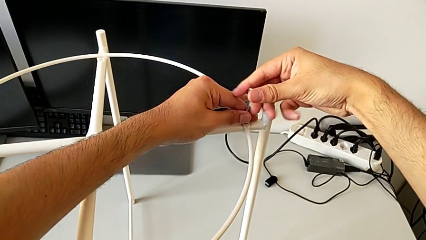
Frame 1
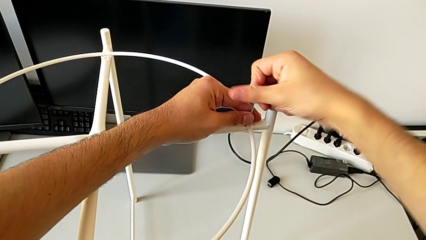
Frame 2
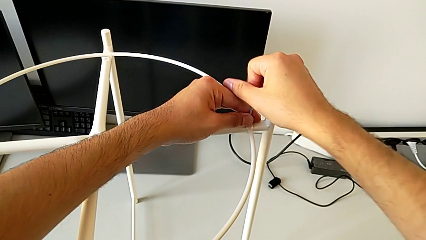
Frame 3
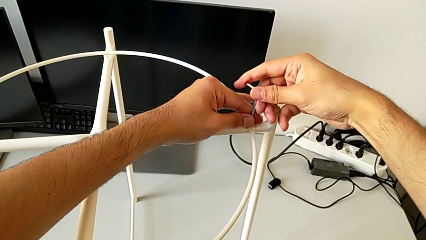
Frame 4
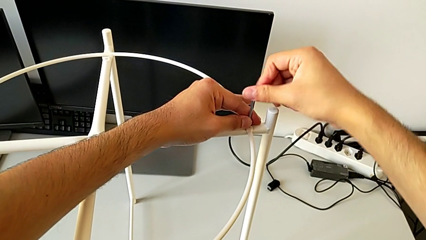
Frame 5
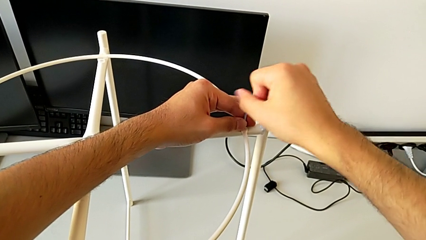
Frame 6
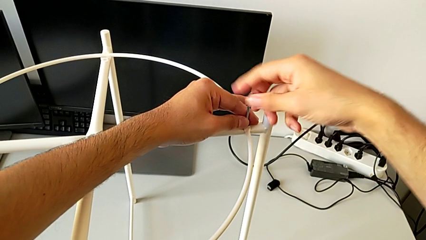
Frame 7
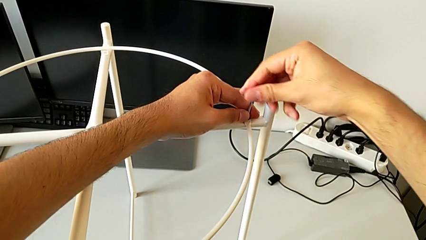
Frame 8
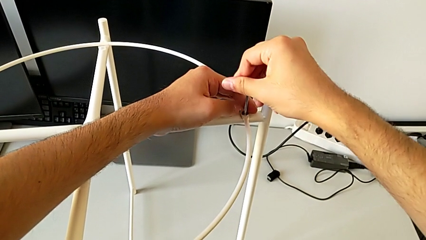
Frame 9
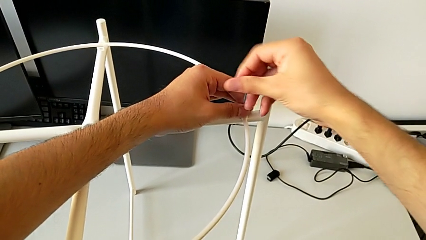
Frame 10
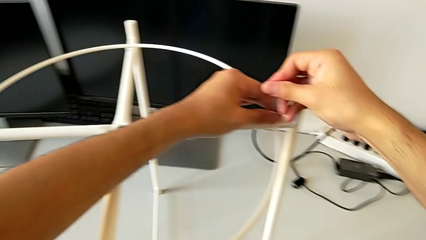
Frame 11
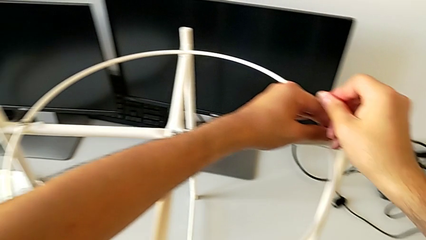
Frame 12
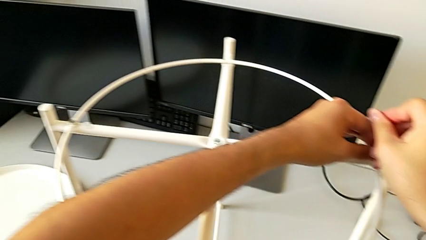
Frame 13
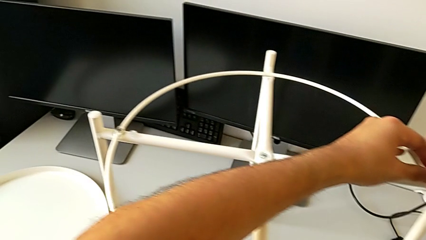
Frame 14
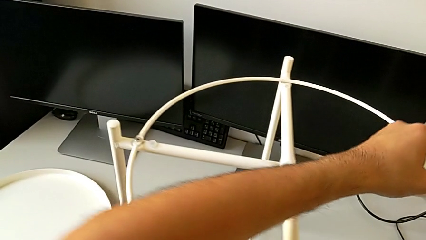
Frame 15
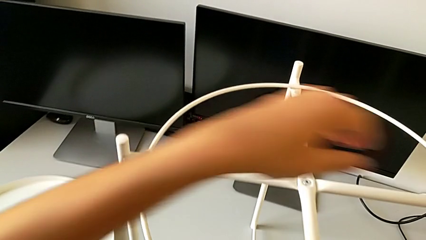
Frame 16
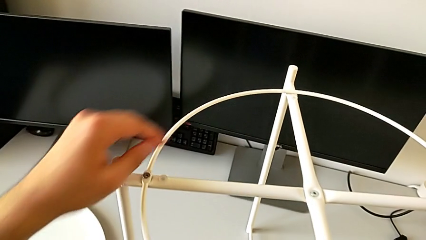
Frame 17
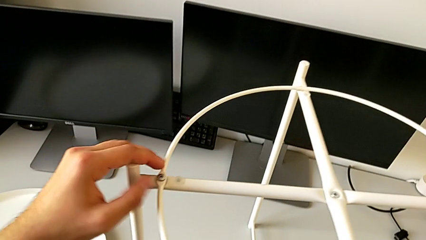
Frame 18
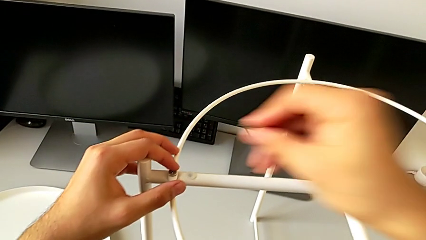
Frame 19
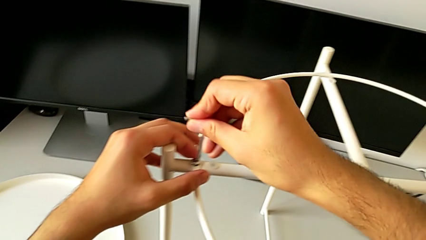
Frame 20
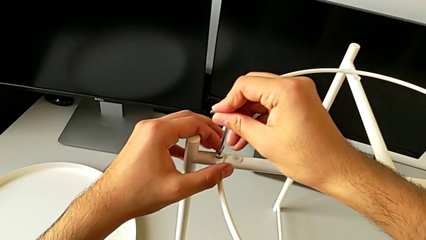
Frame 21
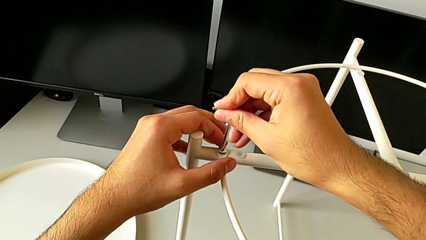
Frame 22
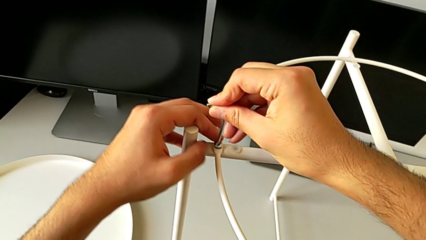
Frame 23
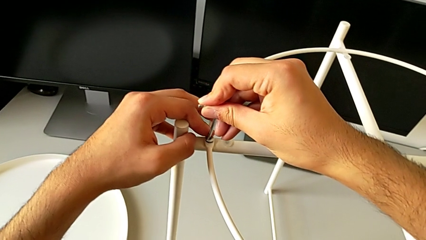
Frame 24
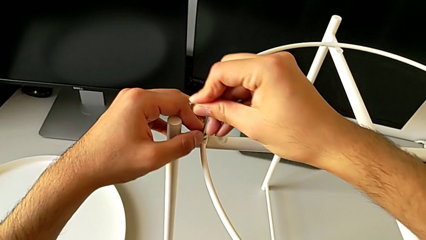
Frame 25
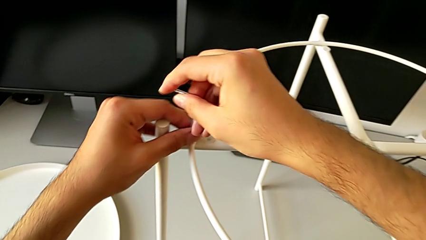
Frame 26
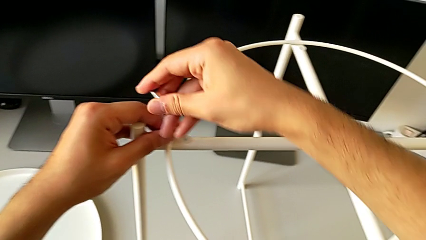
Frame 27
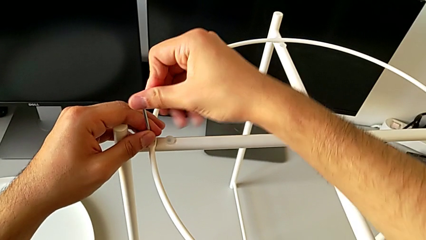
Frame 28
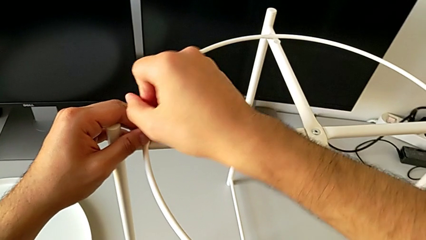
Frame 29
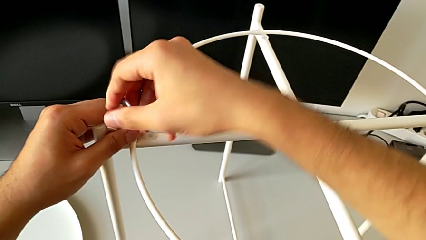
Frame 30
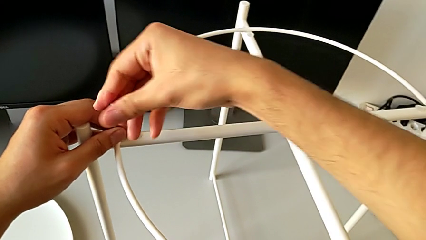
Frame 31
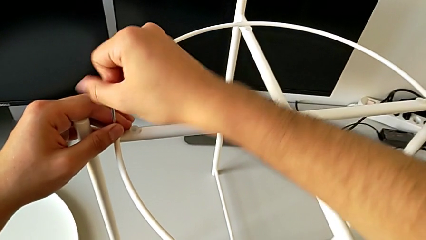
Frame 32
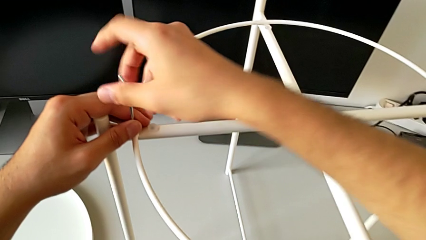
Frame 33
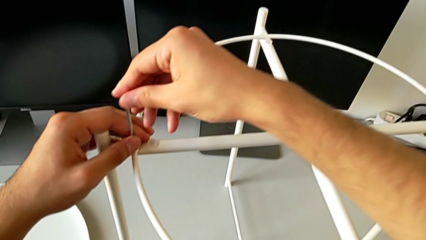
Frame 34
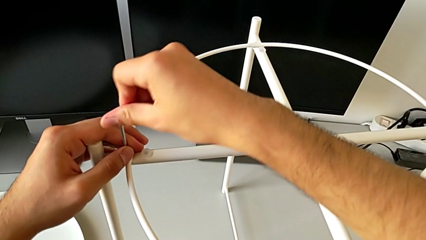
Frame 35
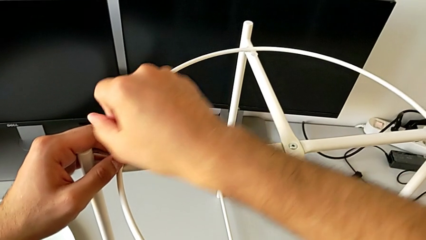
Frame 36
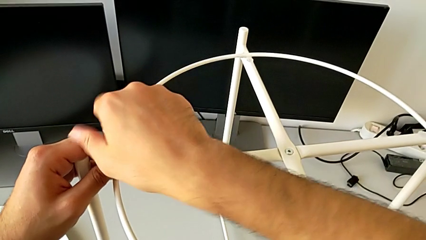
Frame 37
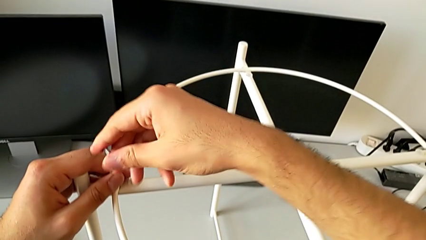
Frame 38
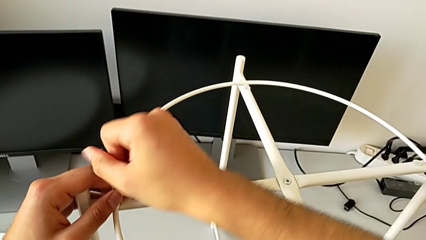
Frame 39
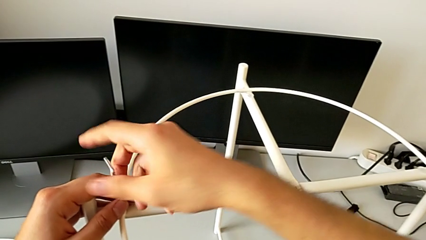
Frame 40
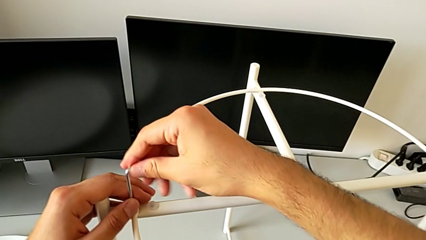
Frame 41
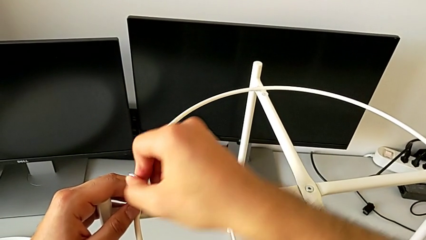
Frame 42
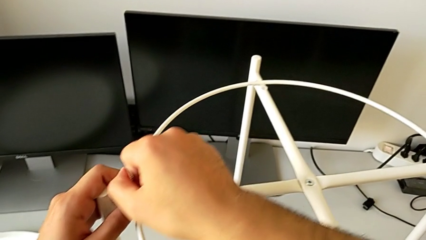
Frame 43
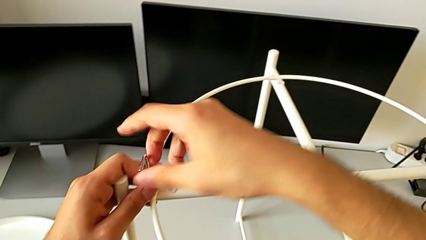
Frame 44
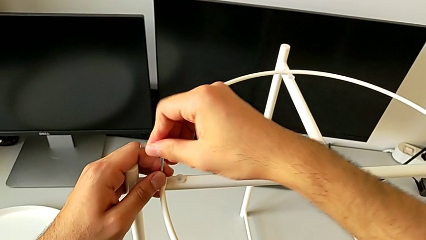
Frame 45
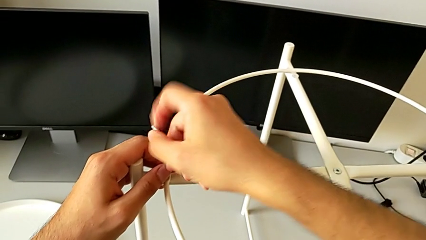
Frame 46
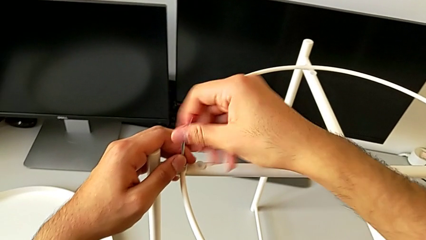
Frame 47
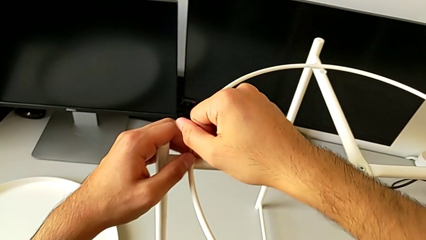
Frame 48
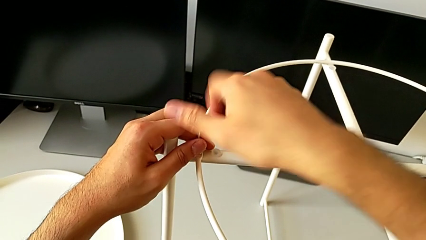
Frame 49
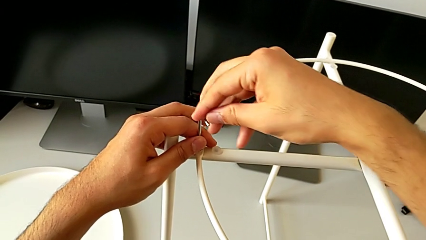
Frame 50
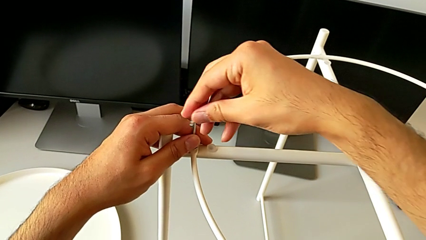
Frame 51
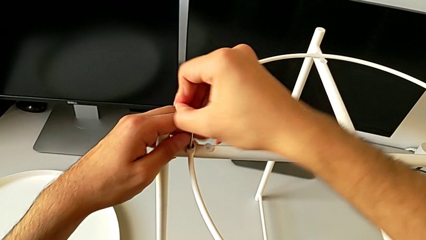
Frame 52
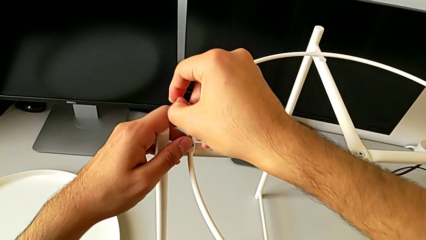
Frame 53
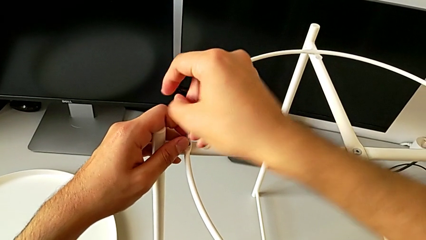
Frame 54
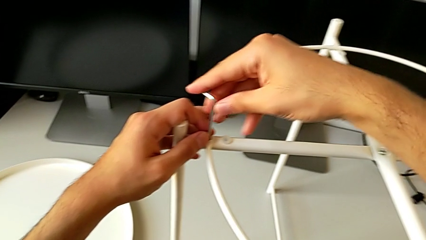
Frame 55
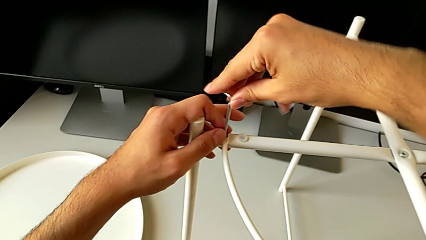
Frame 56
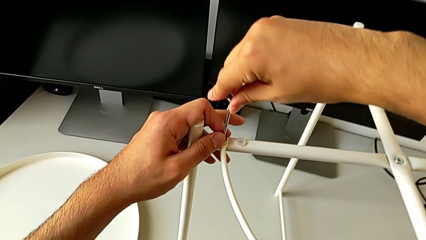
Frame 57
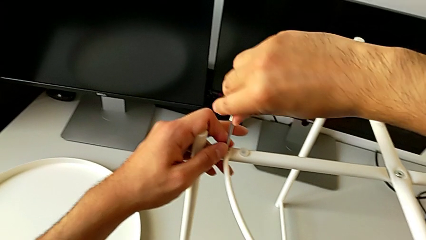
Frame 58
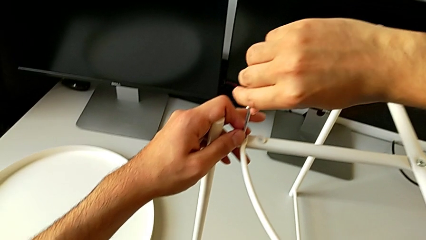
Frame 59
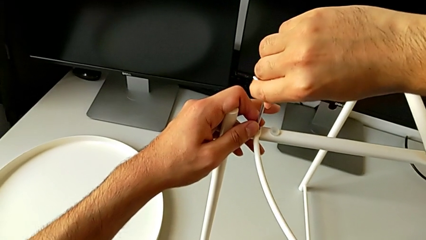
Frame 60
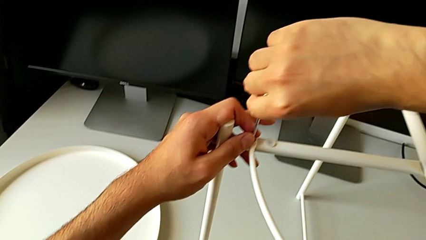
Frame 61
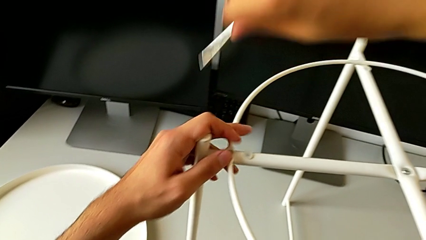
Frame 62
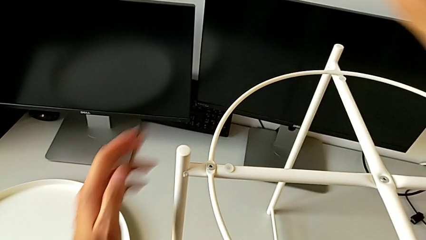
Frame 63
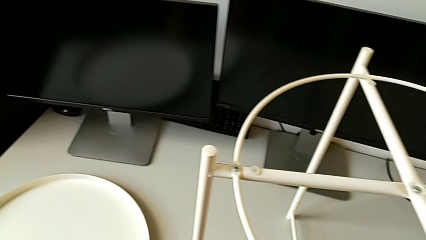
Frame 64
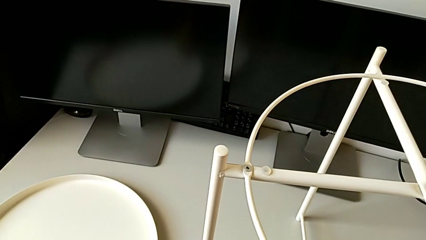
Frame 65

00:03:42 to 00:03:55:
The camera wearer is screwing the hex socket heads to join the legs and the circle. They screw the hex socket head, withdraw the Allen wrench, insert it, screw the hex socket head and withdraw the Allen wrench.

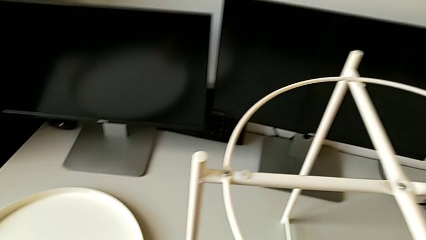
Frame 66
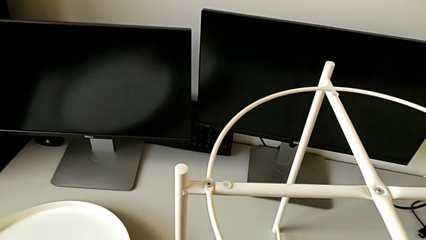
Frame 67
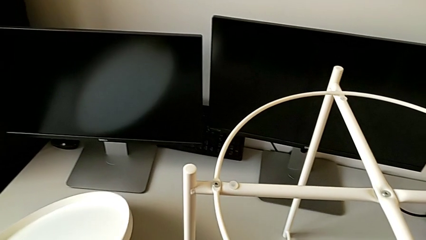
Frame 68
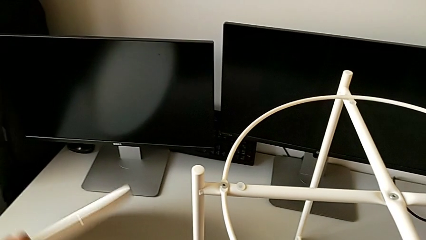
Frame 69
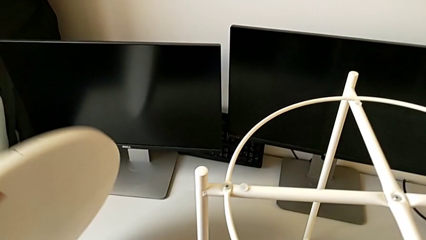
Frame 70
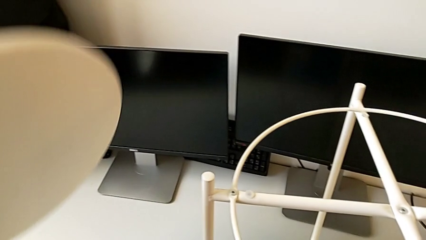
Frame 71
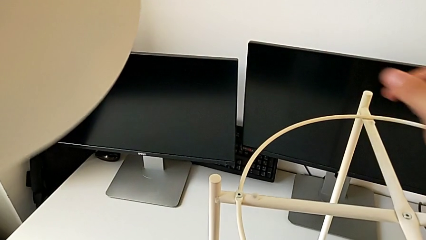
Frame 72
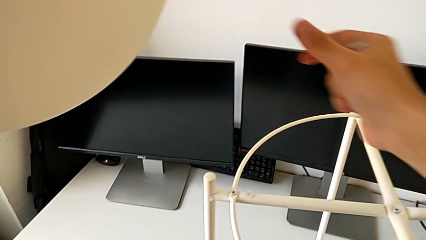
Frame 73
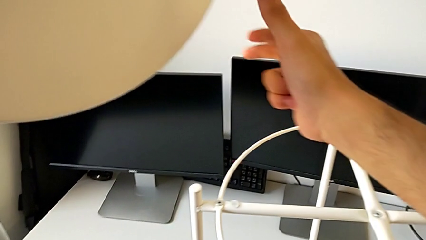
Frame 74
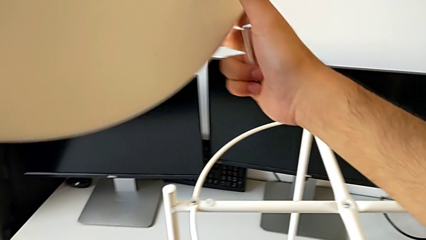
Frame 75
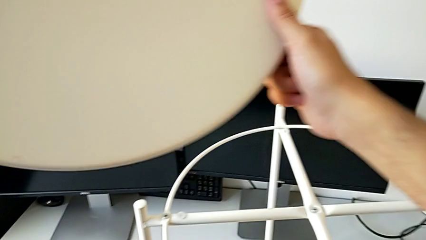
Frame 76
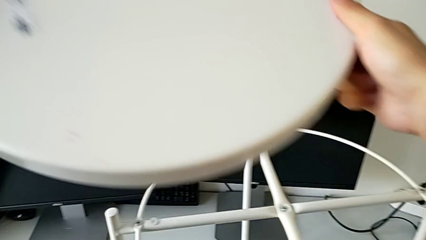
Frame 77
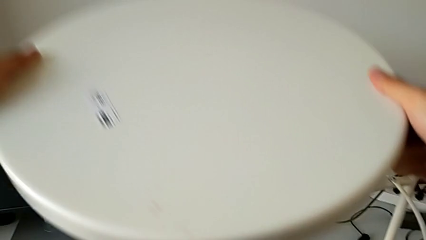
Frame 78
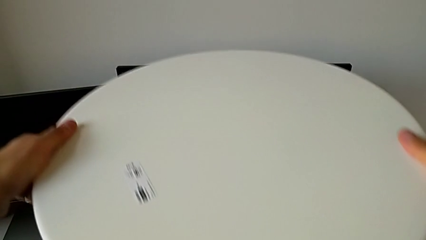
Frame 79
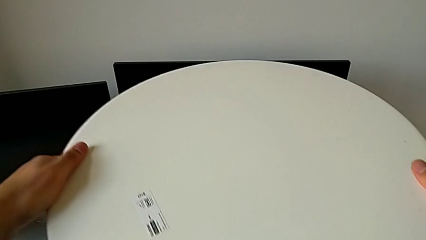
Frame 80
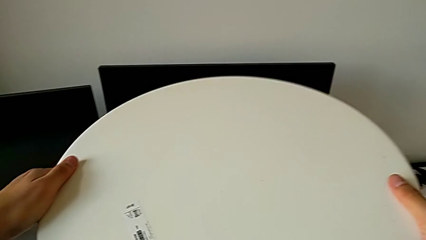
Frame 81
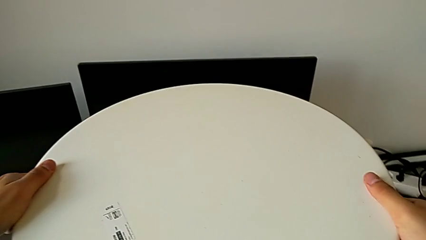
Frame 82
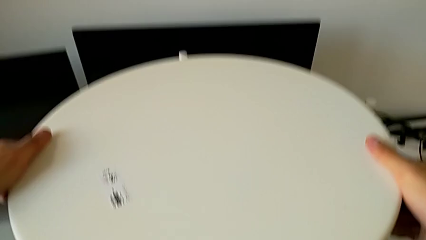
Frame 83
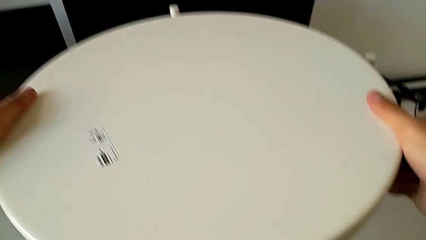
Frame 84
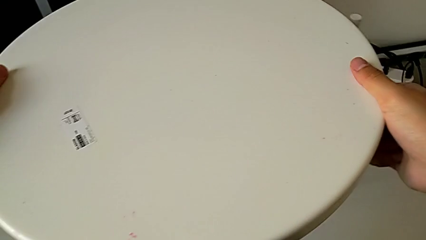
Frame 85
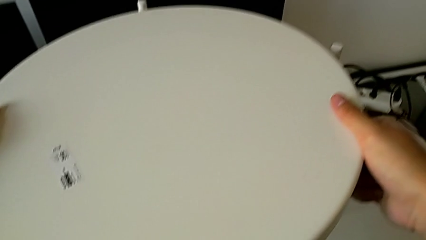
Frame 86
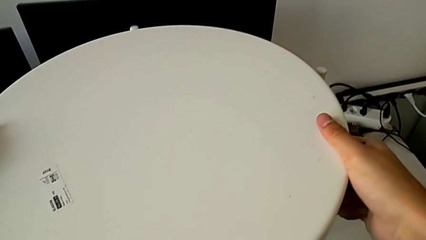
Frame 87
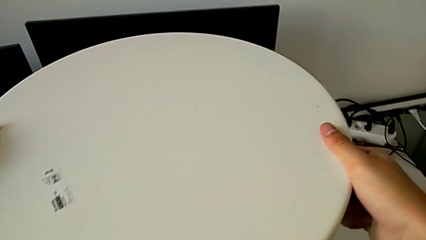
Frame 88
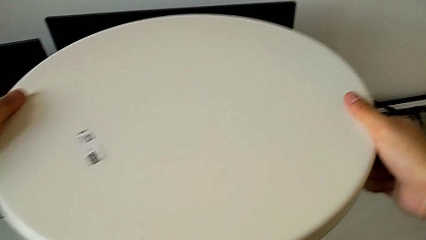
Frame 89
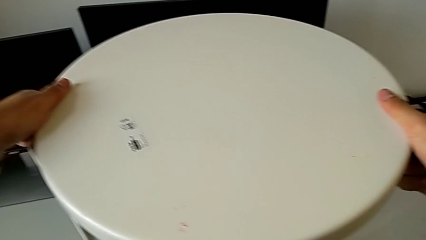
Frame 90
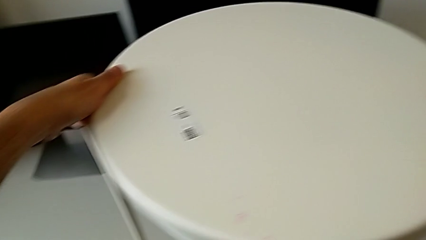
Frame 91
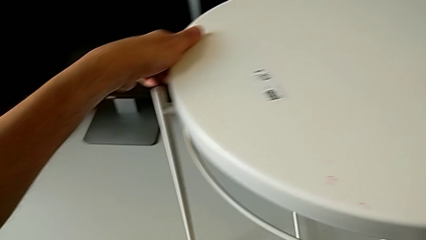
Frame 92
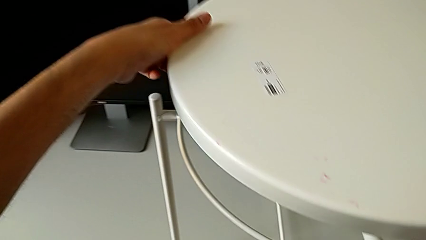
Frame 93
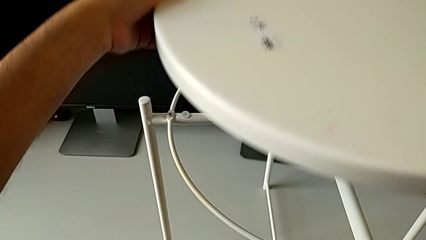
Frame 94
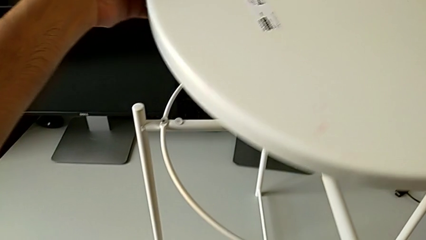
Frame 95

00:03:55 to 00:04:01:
The camera wearer is assembling the tray. They grab the tray, wrongly place it and grab it.
